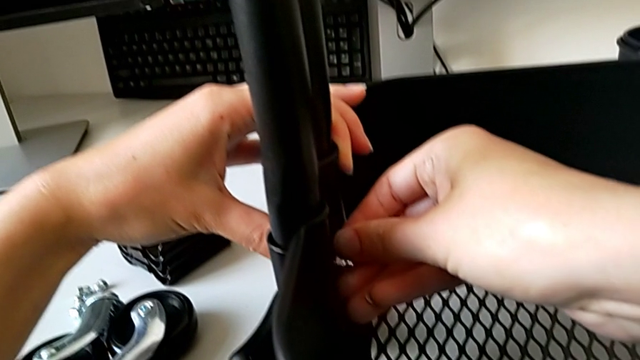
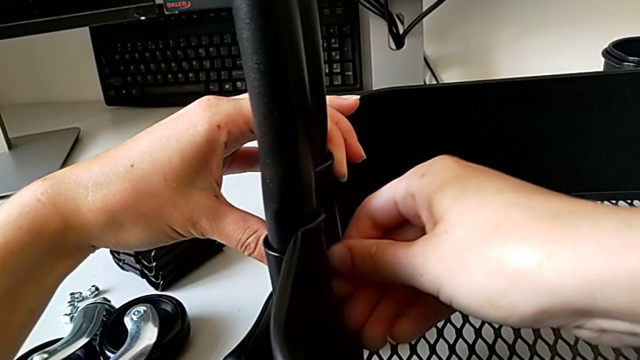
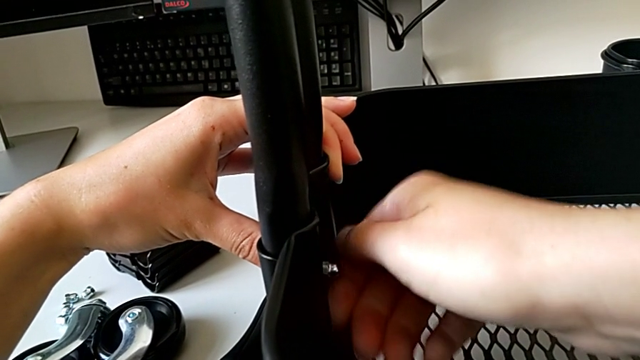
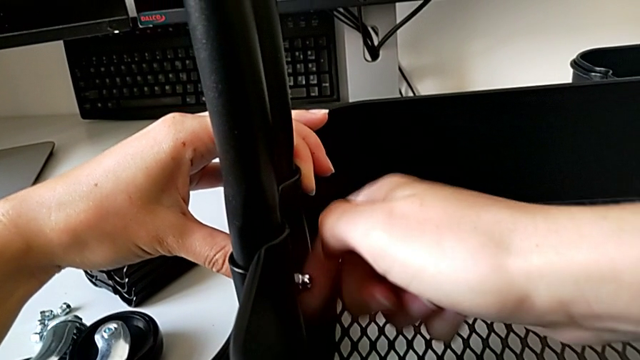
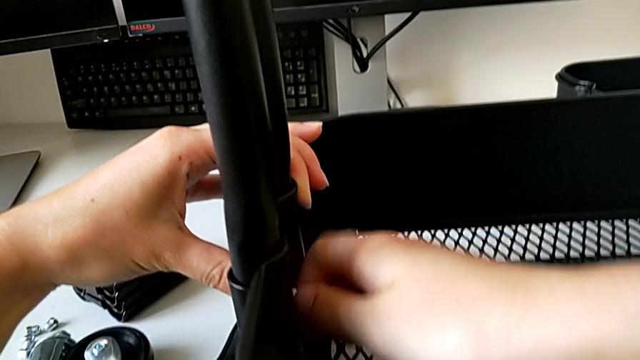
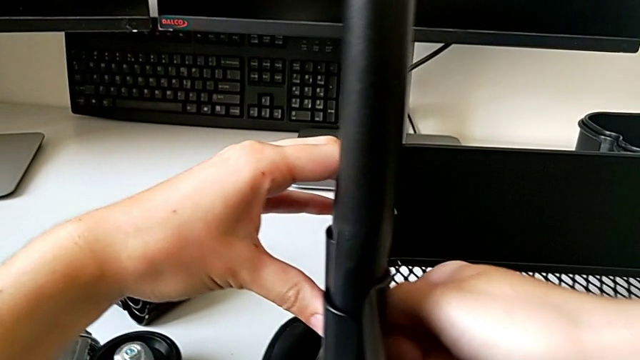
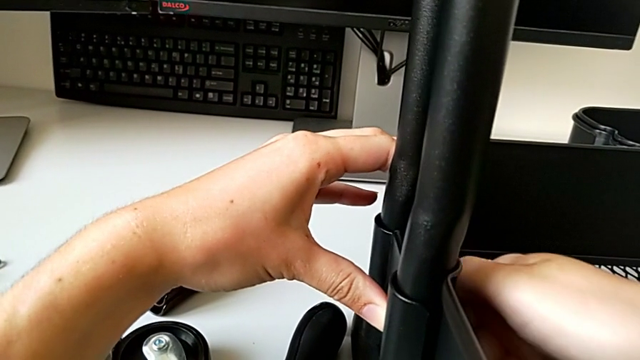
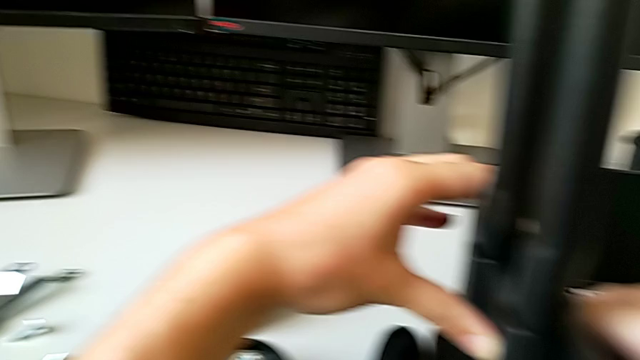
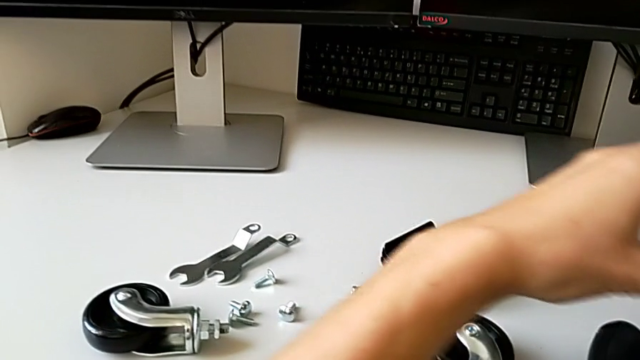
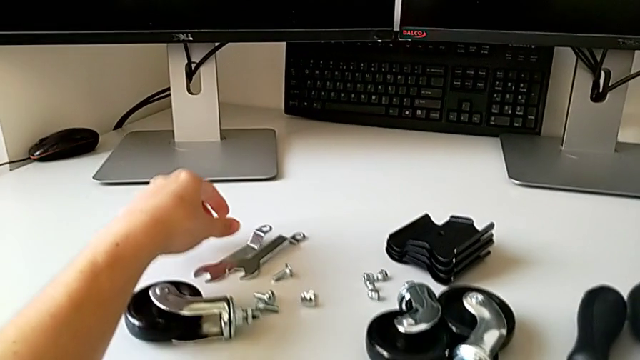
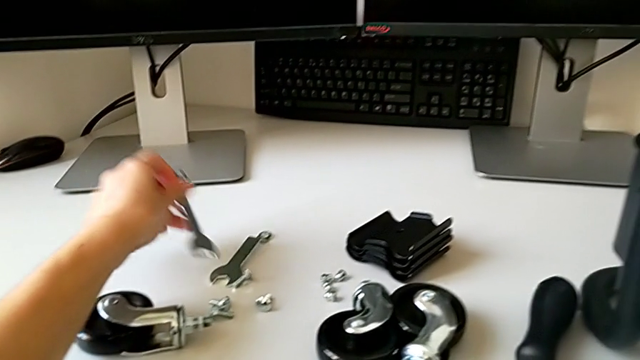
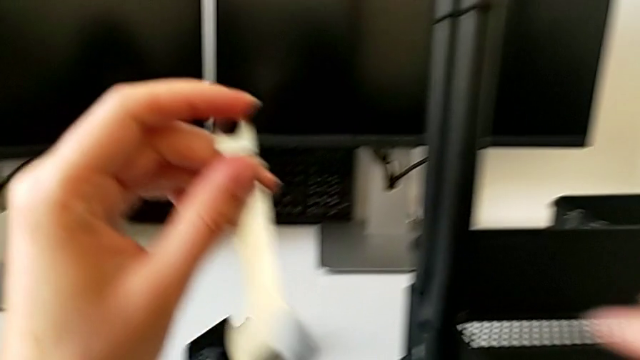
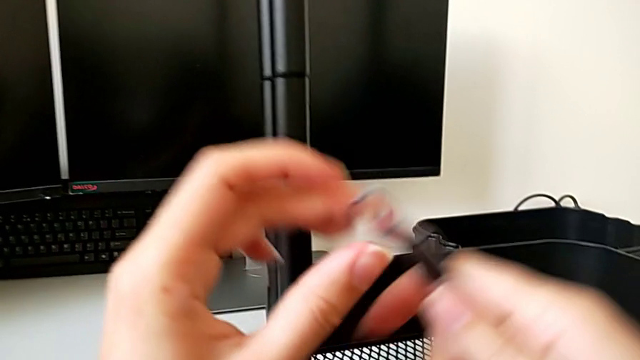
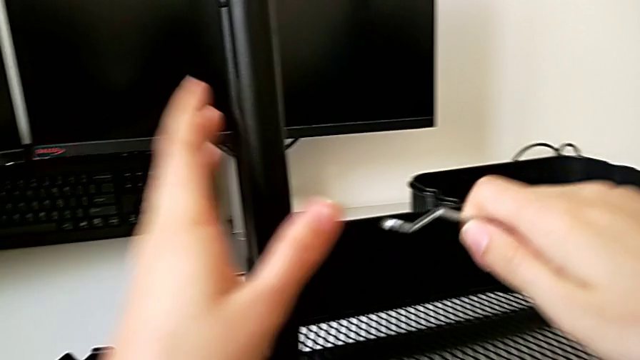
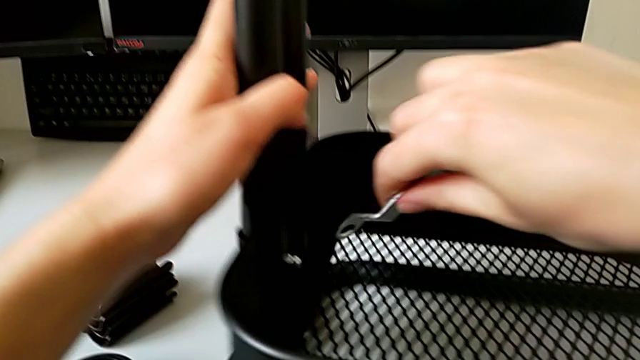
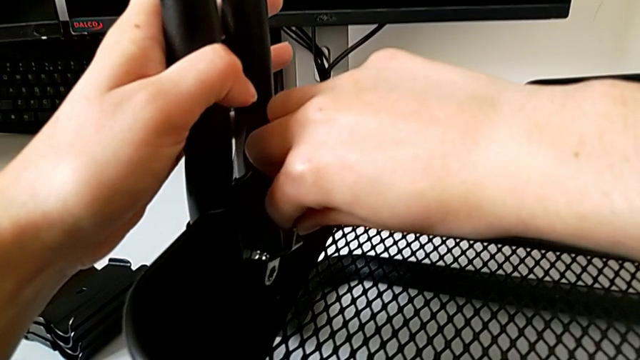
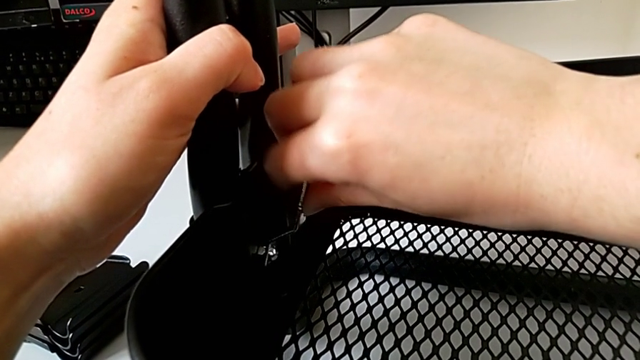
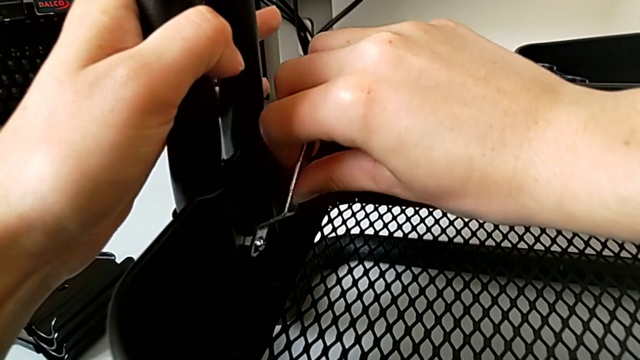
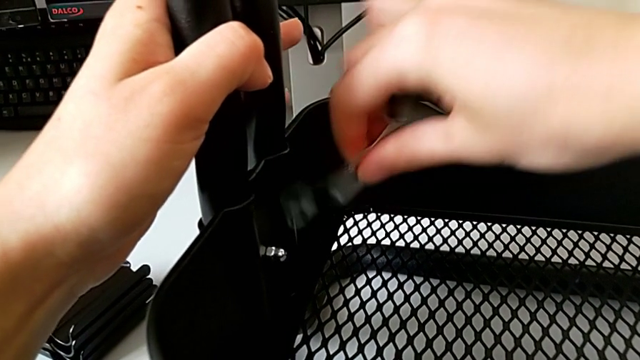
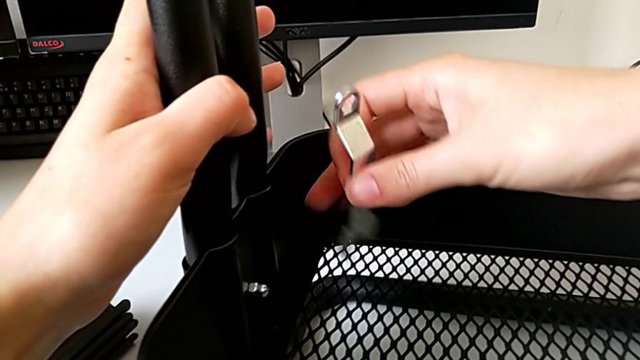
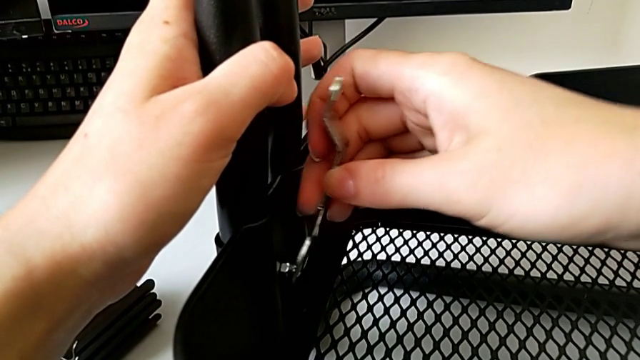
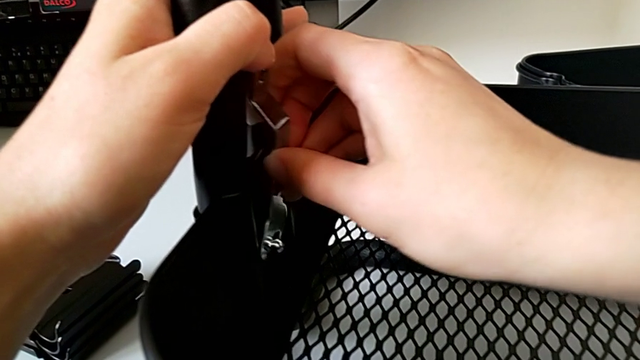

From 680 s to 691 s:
The camera wearer is assembling the bottom tray of the rolling cart. They screw the second hexagon cap nut, grab the spanner wrench and insert it.

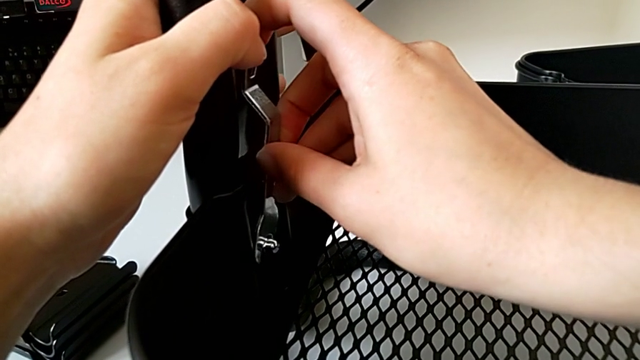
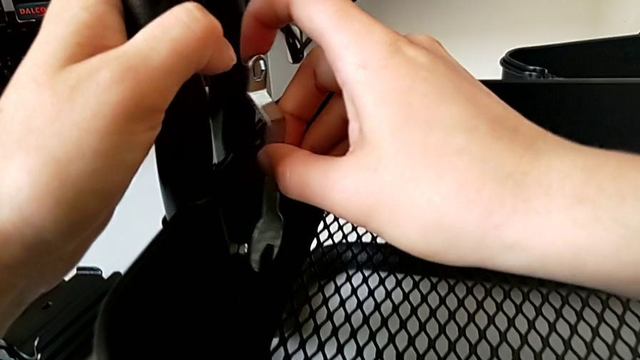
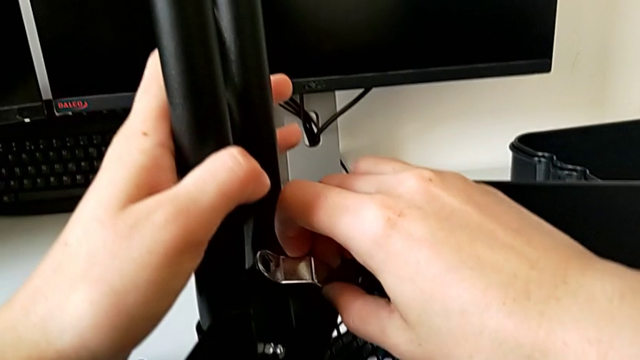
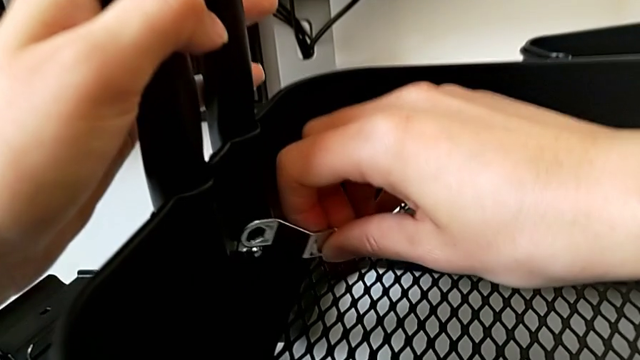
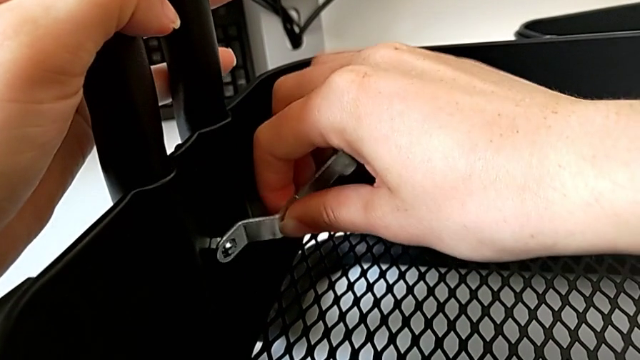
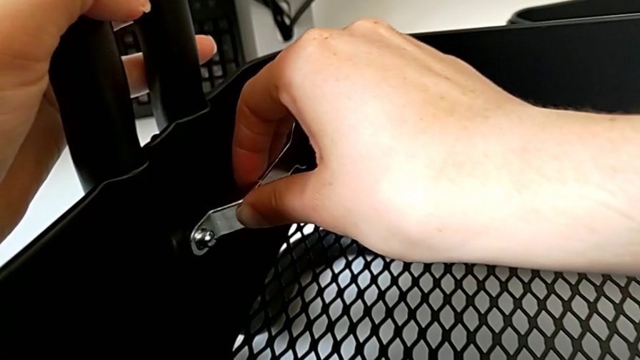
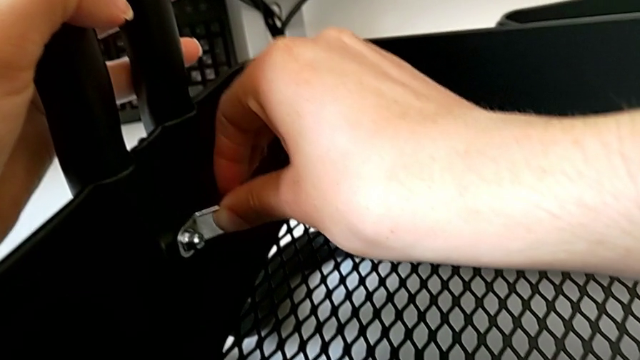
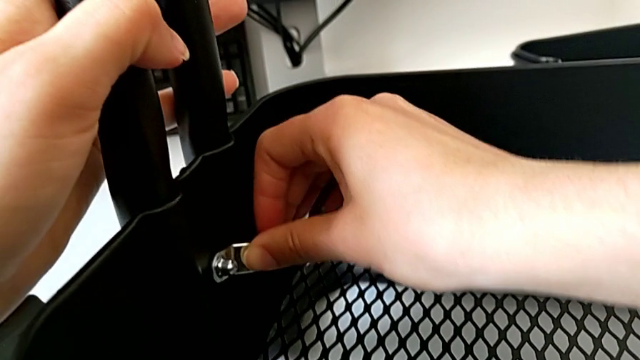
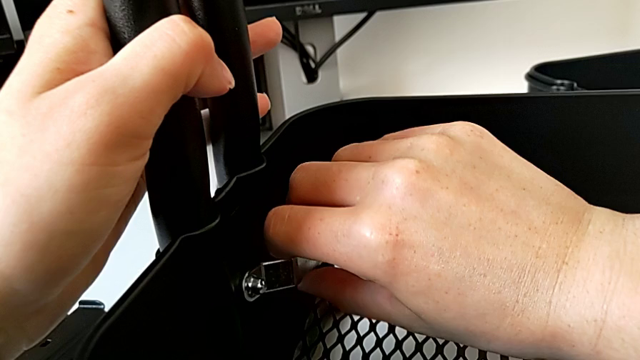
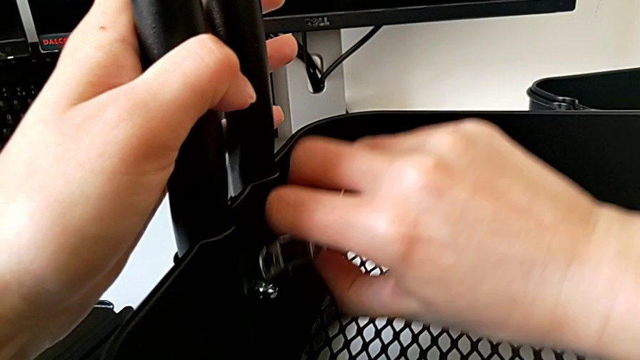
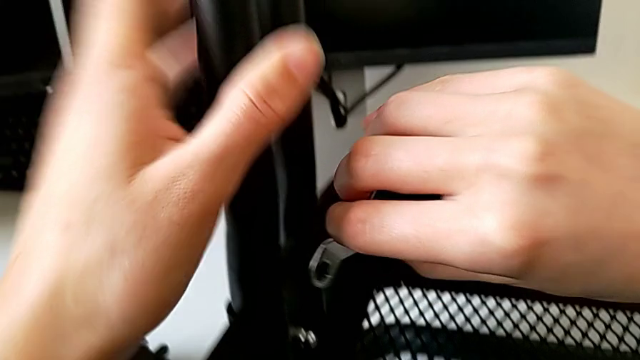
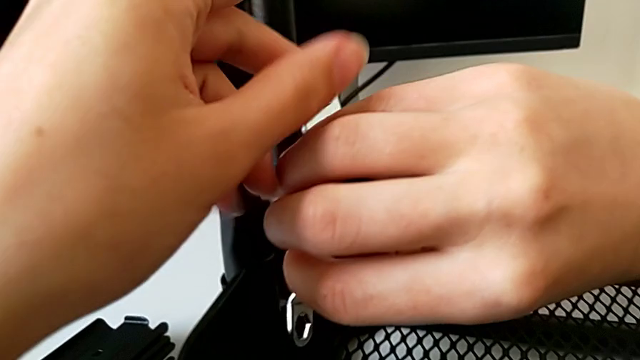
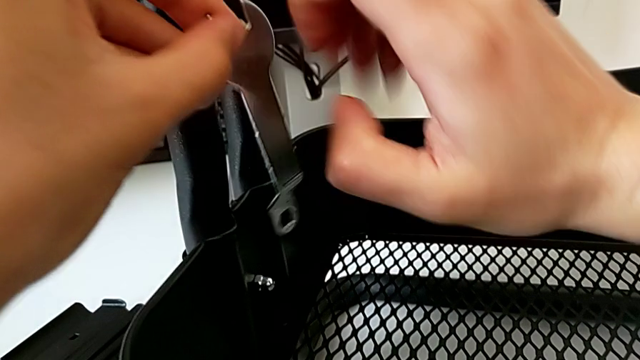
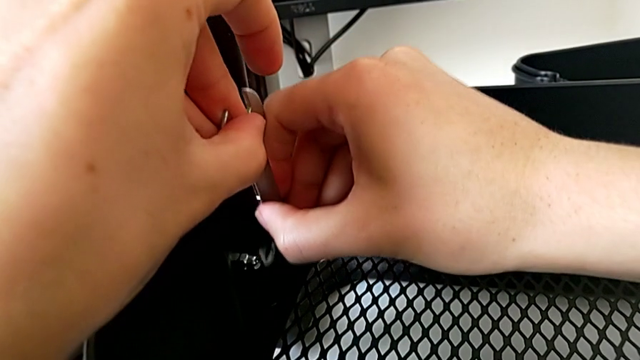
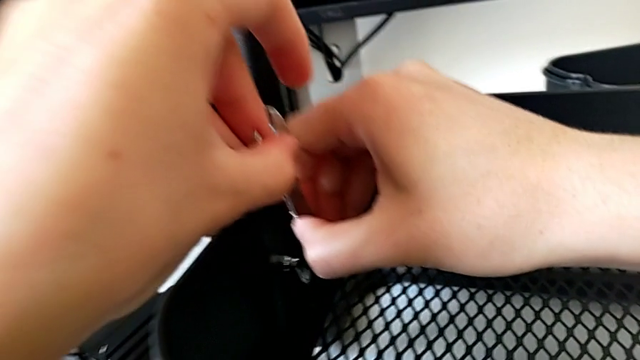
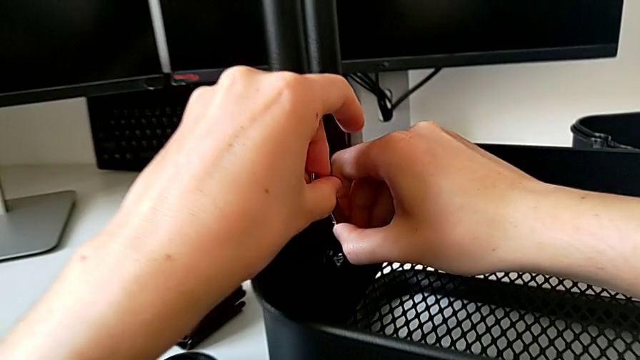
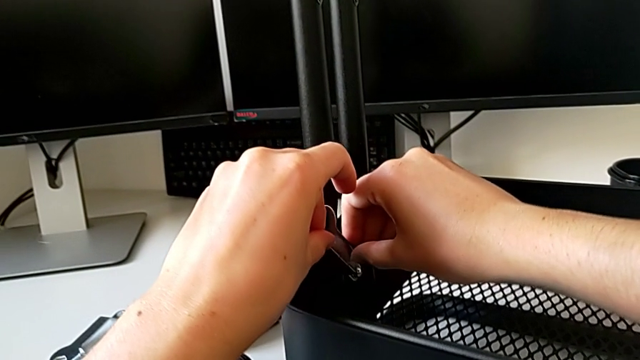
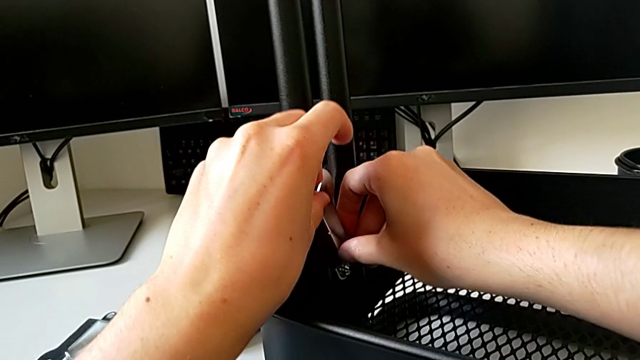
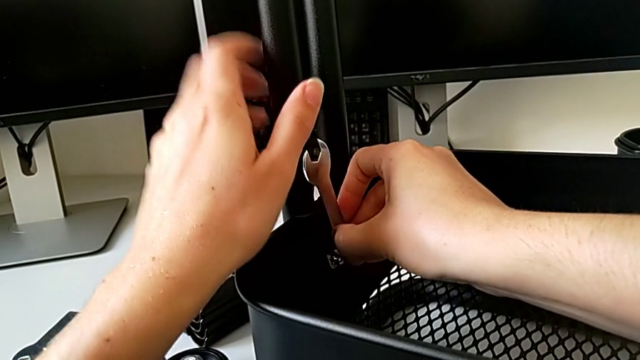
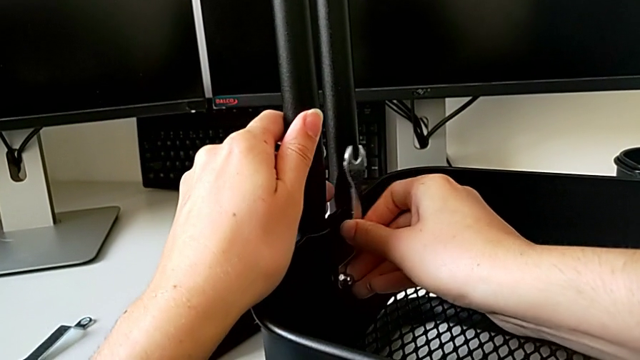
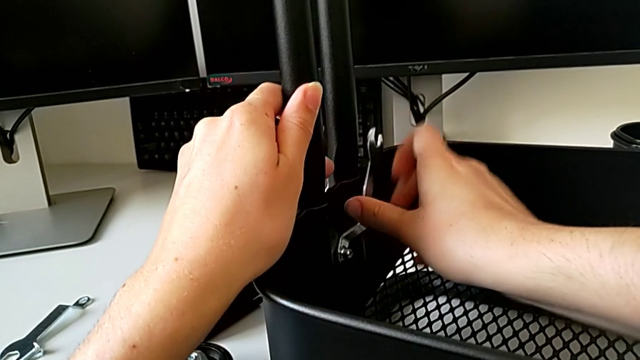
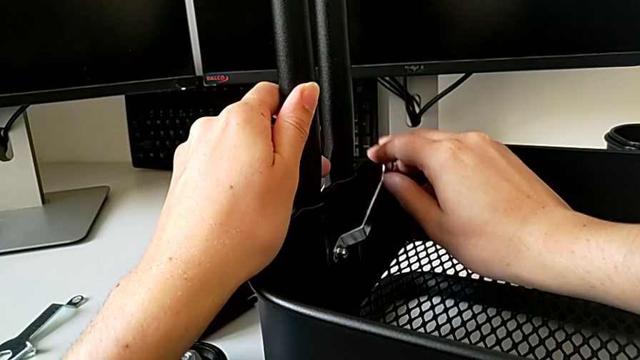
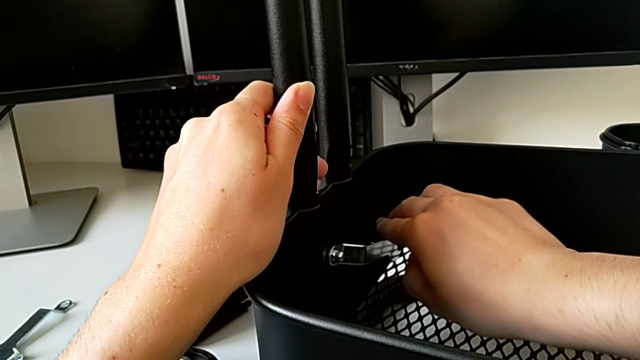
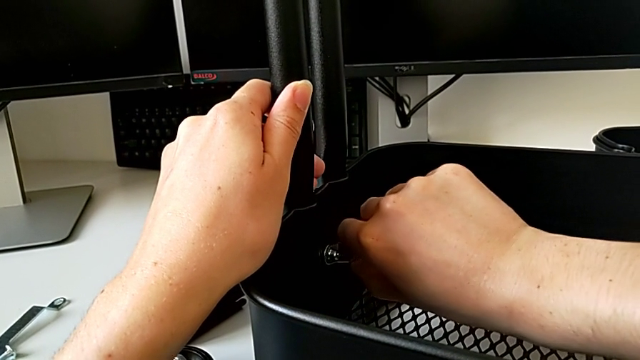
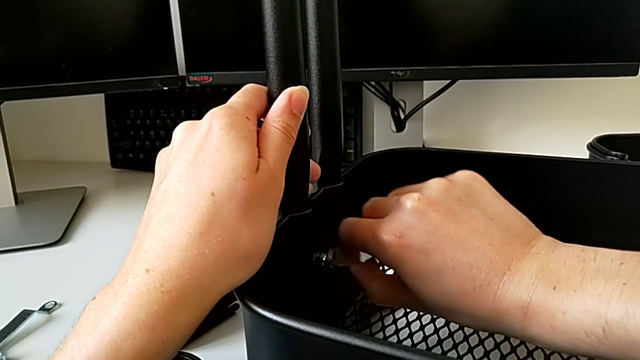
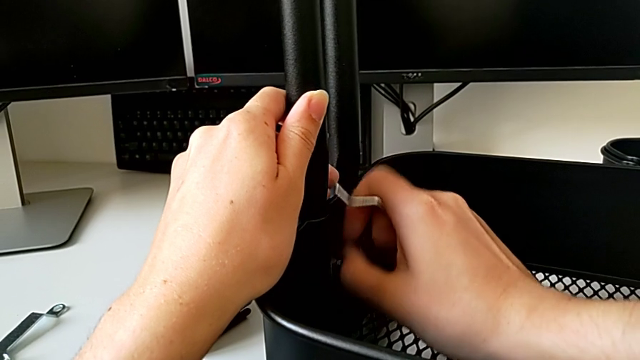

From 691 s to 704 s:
The camera wearer is assembling the bottom tray of the rolling cart. They rotate the spanner wrench, insert it and begin to screw the second hexagon cap nut.
